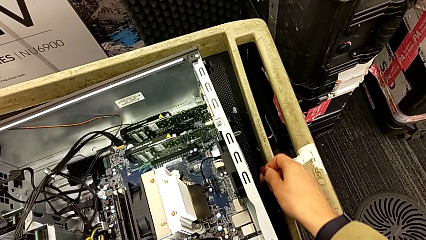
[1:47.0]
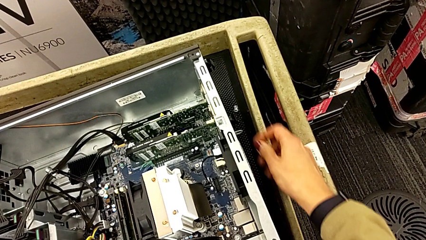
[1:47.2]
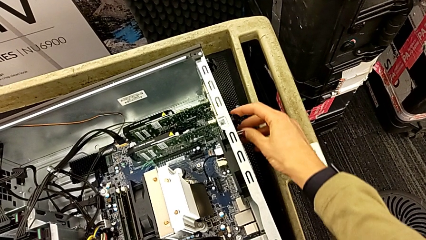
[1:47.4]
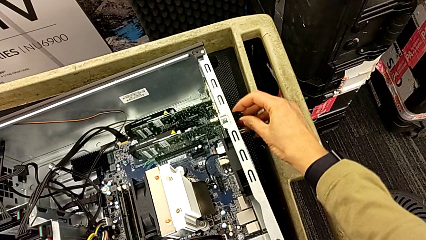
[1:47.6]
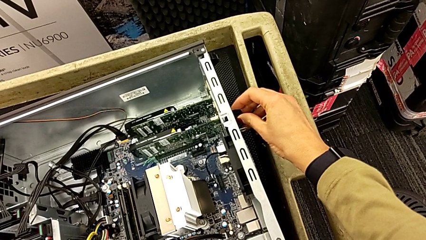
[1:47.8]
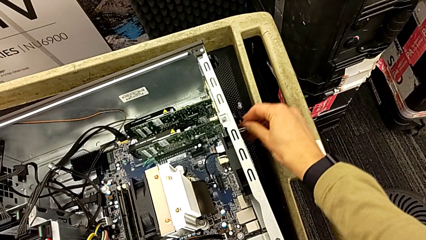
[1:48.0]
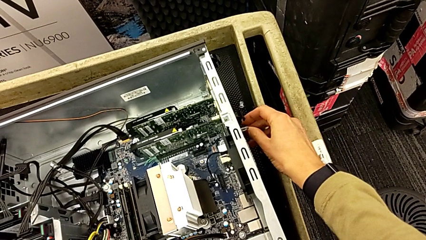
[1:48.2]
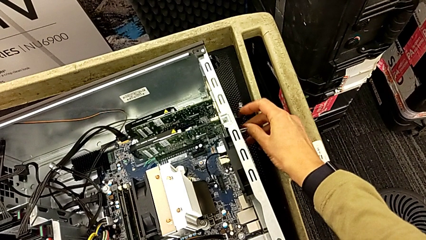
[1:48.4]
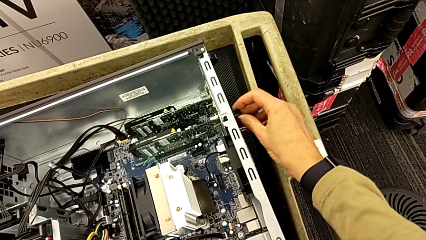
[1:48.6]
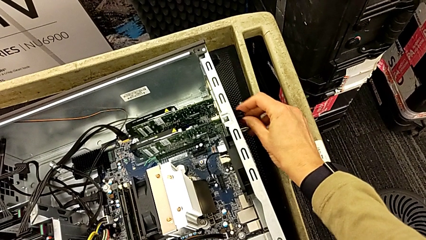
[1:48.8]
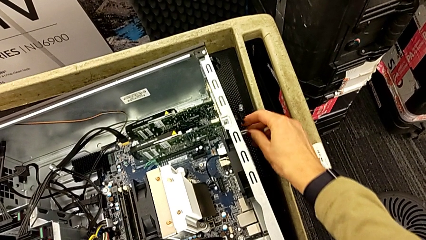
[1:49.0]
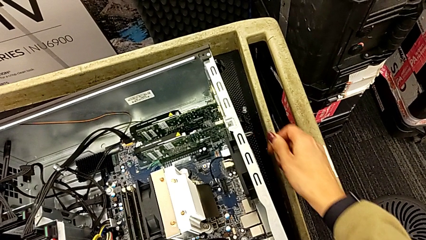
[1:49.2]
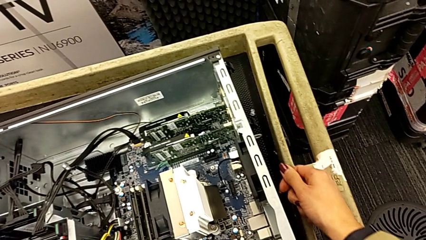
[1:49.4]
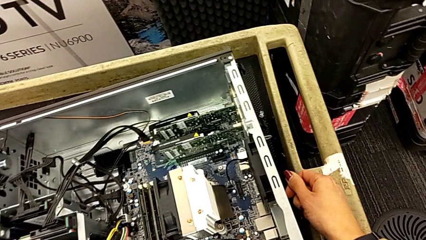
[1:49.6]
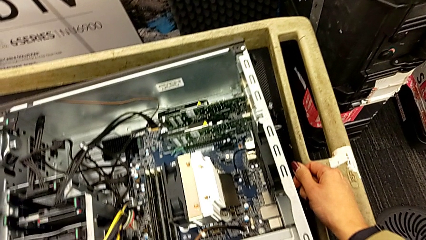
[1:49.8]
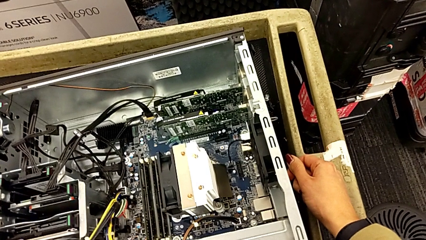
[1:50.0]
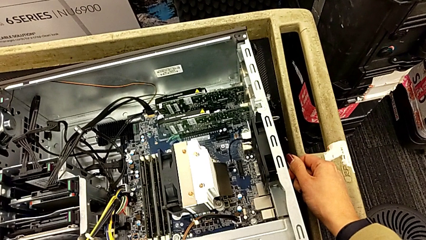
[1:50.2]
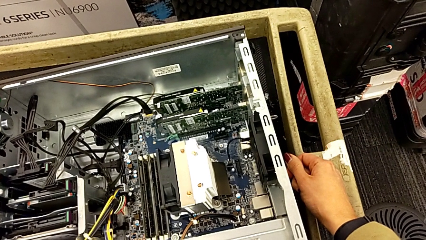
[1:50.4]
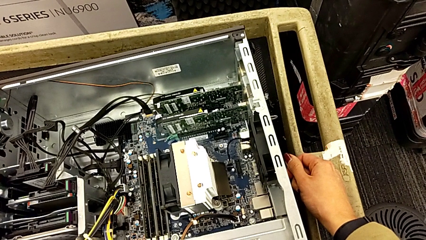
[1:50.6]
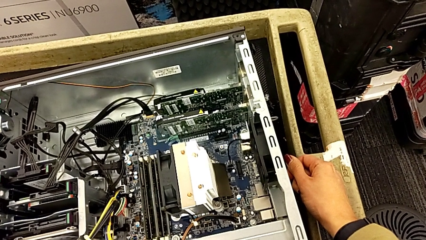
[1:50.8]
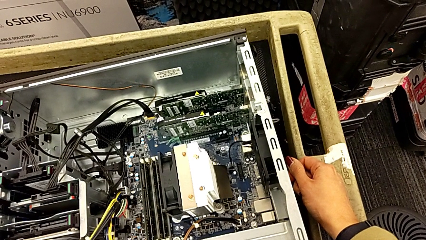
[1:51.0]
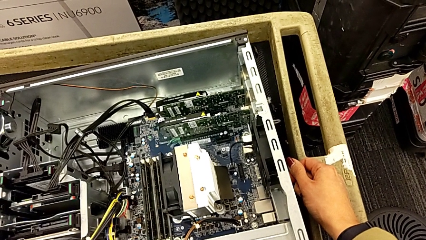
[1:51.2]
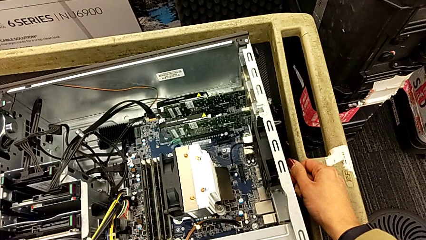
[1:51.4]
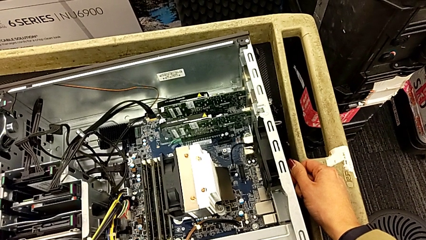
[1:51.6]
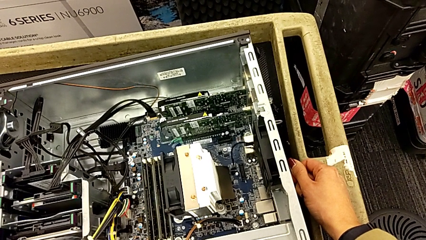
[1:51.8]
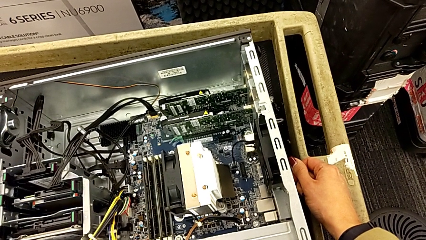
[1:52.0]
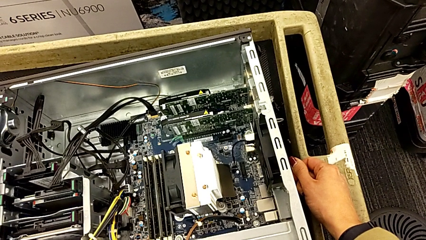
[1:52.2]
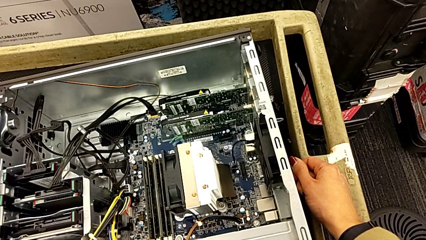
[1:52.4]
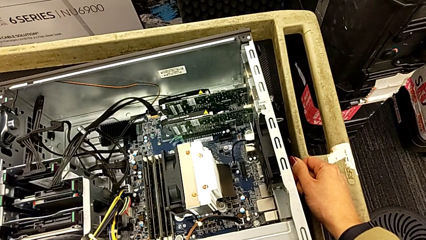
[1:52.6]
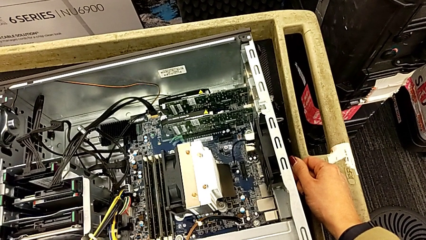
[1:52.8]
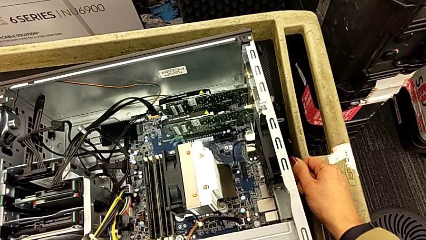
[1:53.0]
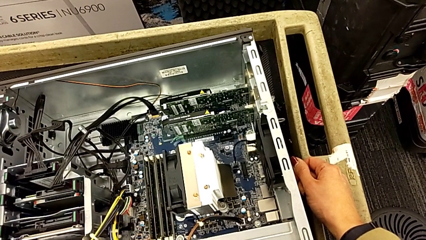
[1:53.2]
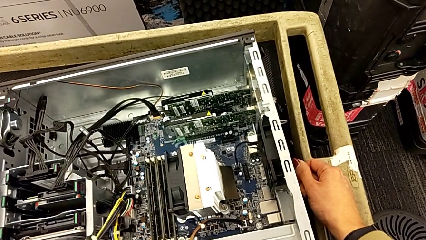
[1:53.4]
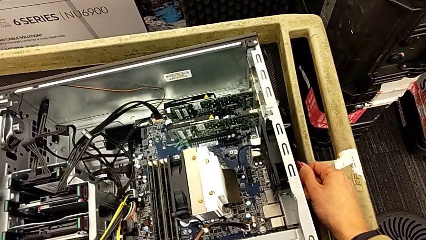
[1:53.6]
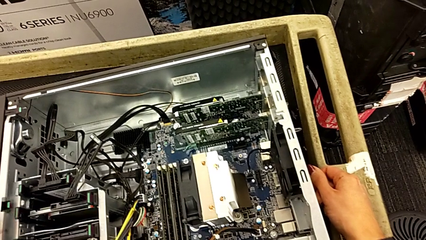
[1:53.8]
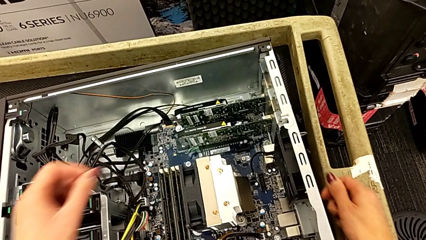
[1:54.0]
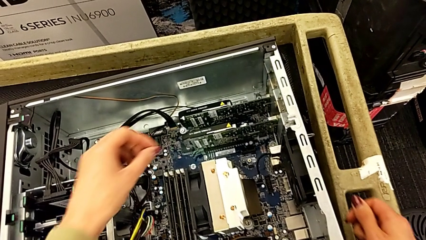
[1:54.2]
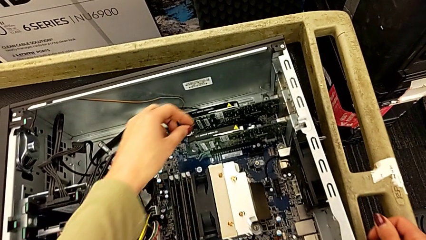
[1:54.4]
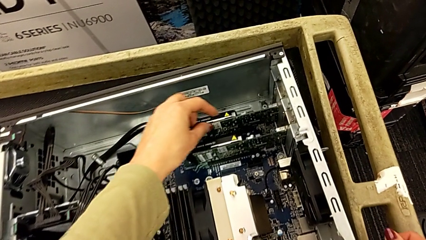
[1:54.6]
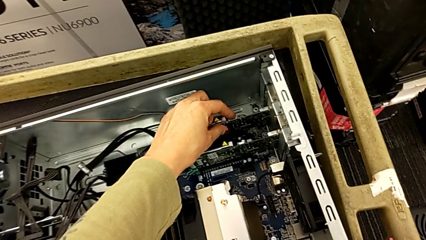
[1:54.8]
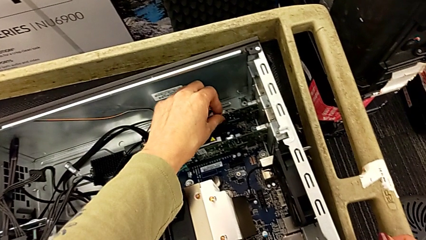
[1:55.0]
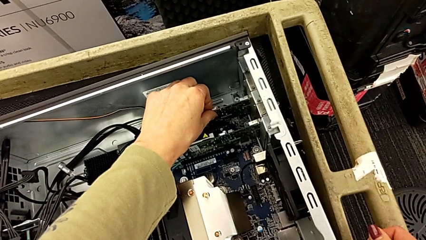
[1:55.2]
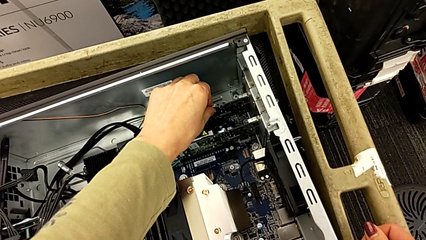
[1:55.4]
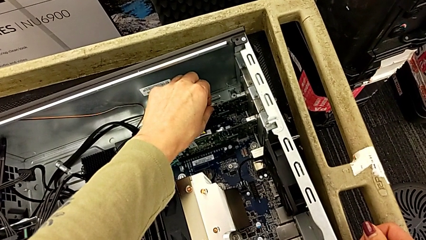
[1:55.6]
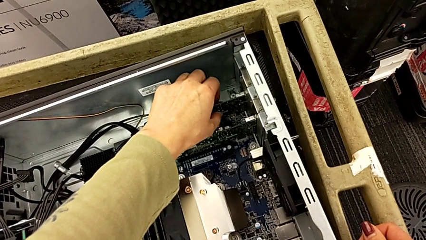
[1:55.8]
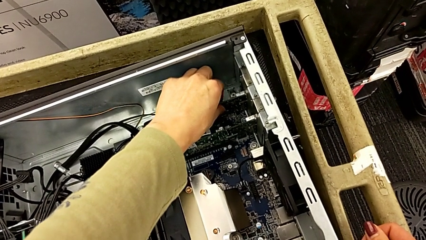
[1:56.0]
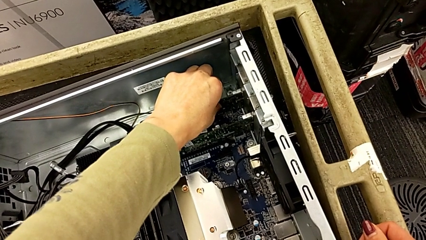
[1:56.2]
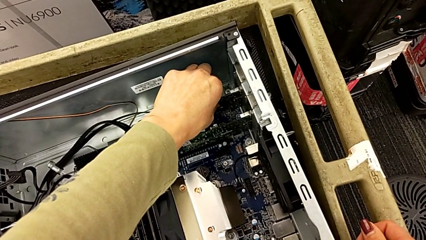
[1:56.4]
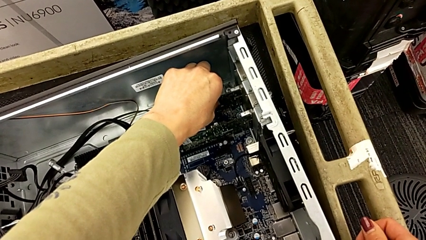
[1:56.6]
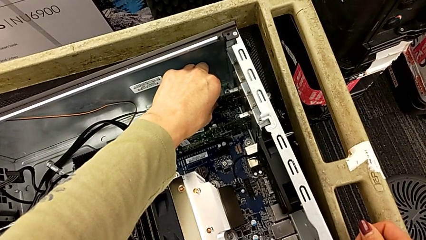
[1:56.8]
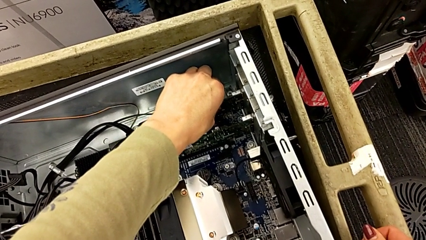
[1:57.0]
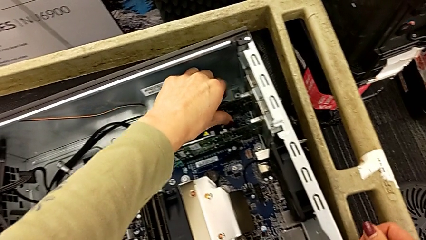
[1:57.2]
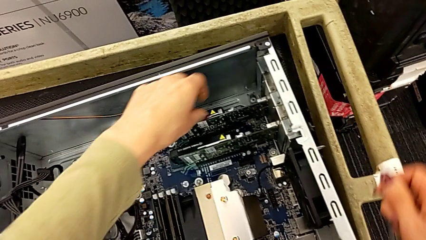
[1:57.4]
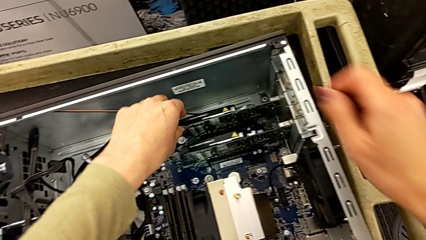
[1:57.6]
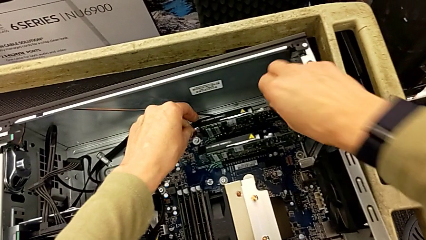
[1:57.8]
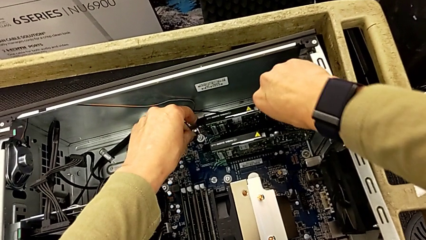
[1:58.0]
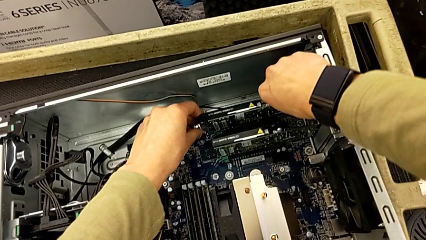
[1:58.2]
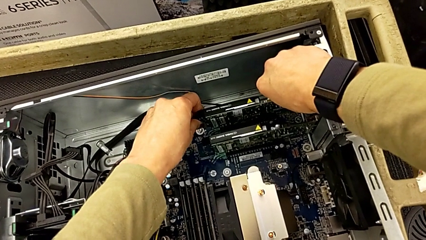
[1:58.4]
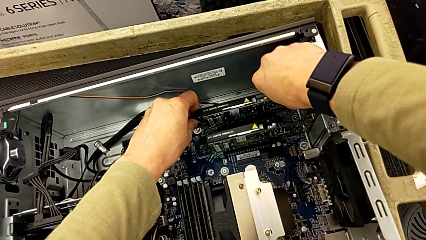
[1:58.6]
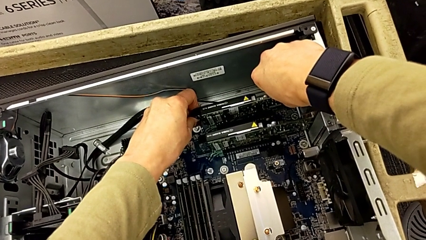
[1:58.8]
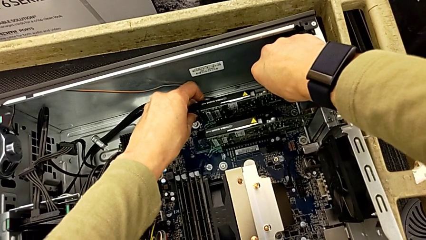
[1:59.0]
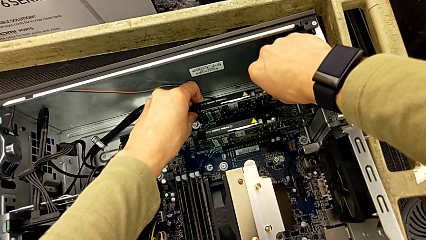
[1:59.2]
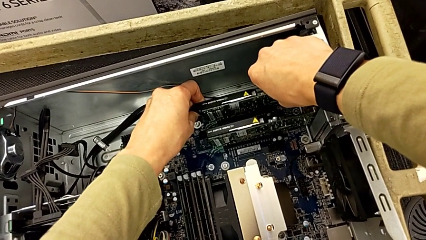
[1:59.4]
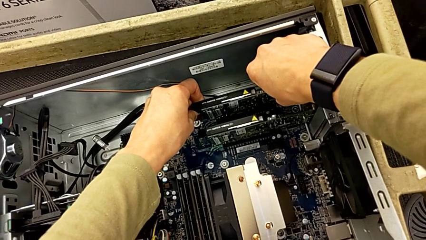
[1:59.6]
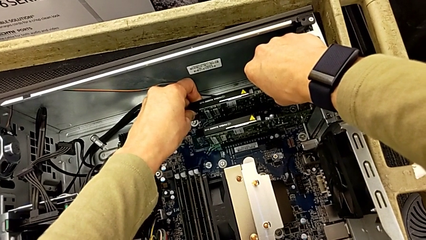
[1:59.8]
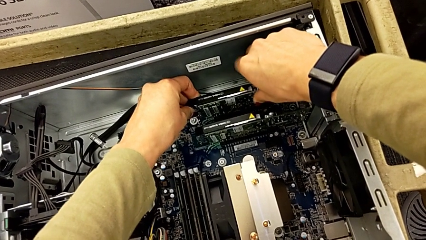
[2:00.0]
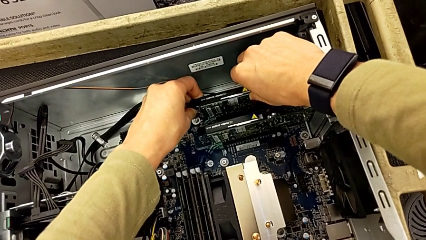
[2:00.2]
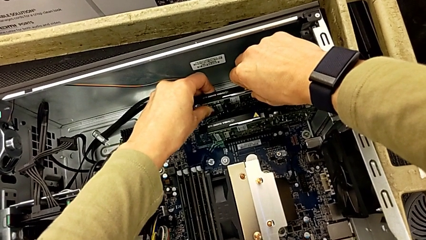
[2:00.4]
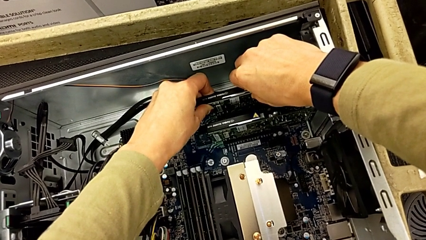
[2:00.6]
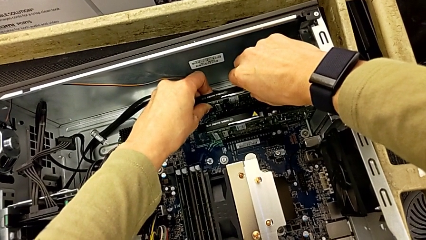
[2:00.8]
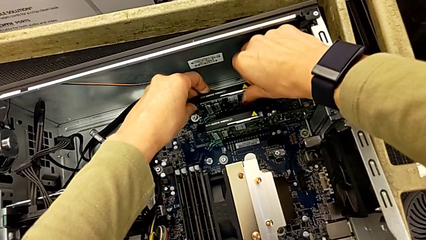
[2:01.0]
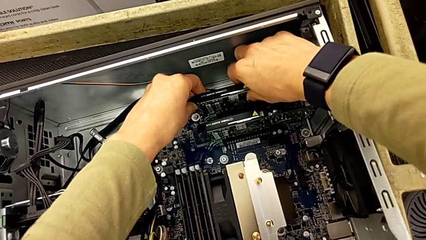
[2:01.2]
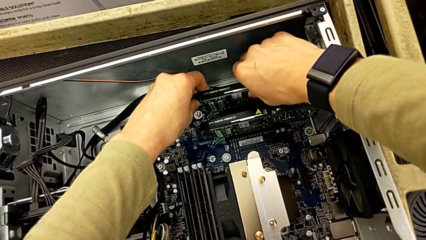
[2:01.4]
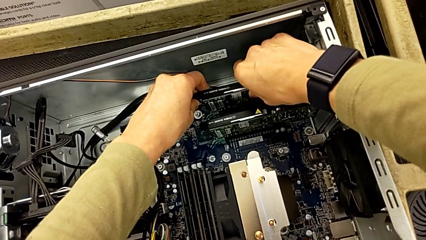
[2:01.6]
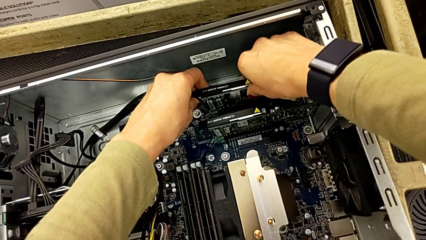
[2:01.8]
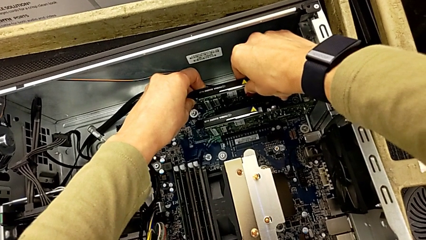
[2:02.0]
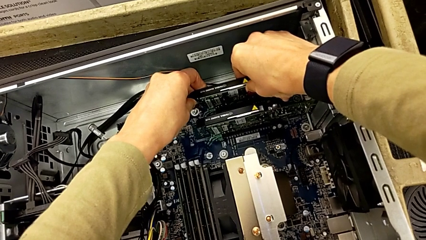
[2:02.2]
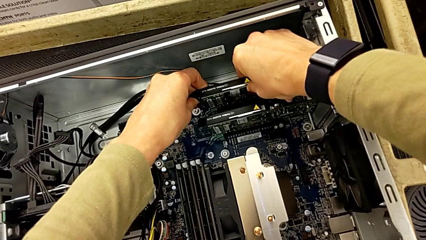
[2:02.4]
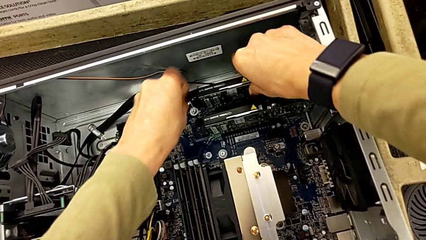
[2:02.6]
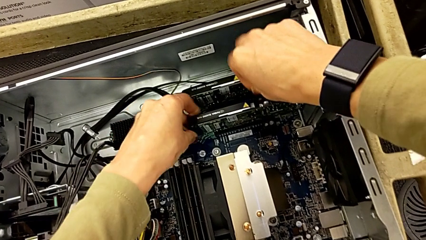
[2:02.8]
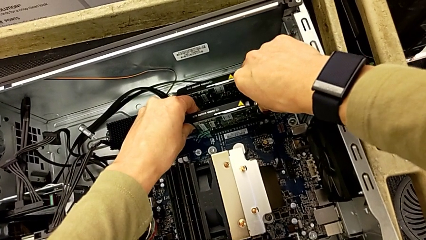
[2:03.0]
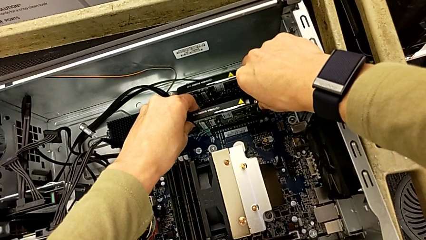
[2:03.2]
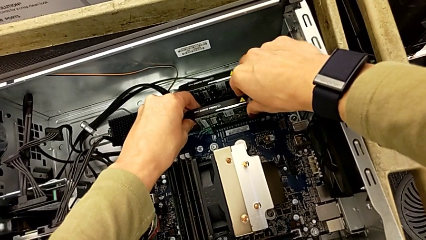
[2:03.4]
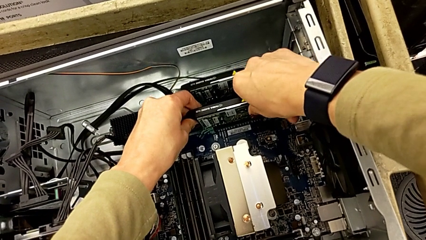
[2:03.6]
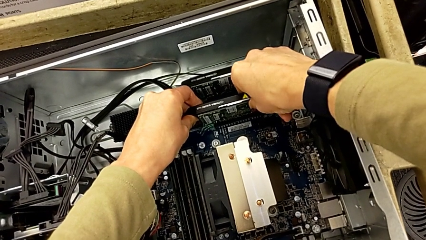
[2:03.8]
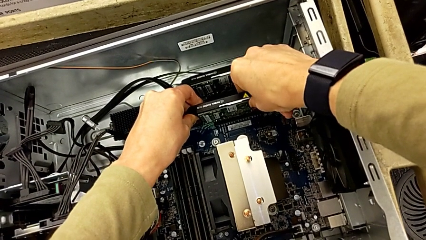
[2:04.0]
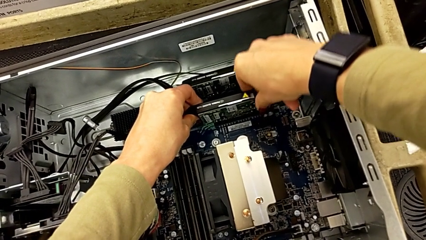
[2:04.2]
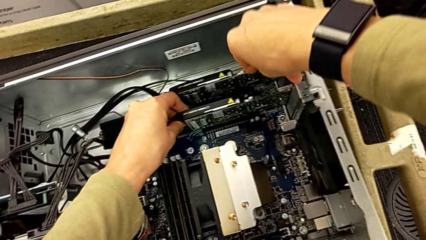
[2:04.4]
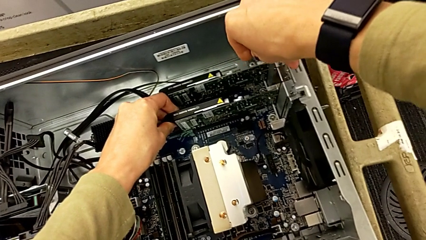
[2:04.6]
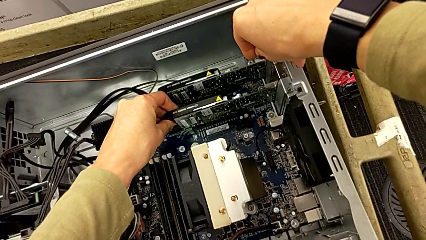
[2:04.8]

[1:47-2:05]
The camera wearer is removing the first graphic card. They pull the computer tab, grab the second graphic card, pull the first graphic card and pull the second graphic card.
